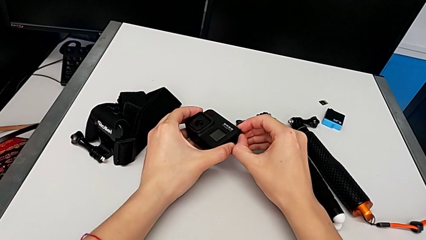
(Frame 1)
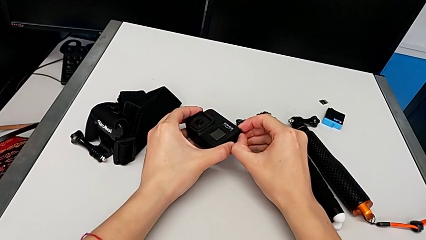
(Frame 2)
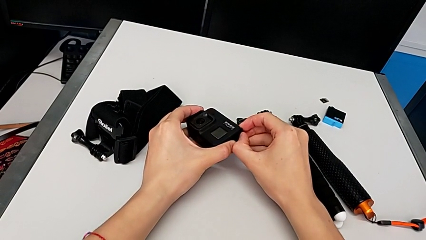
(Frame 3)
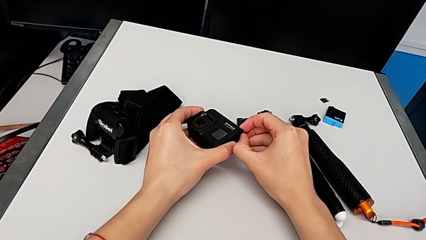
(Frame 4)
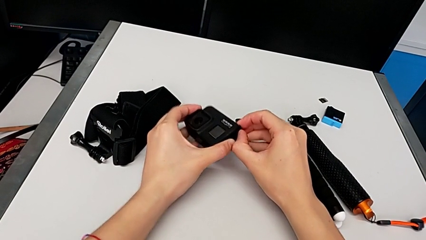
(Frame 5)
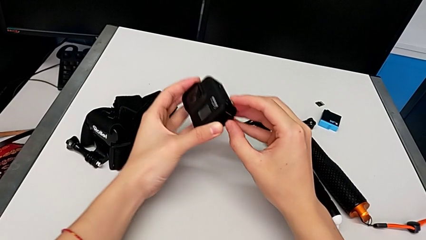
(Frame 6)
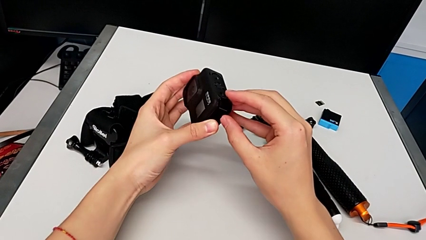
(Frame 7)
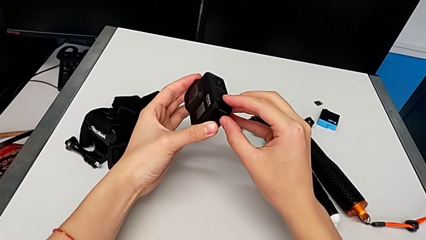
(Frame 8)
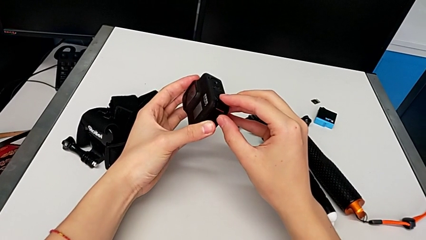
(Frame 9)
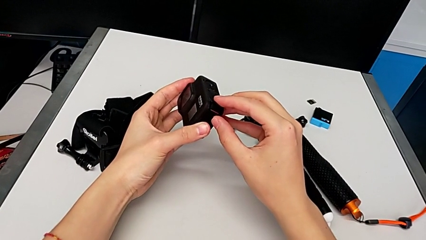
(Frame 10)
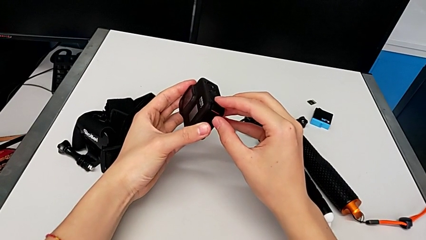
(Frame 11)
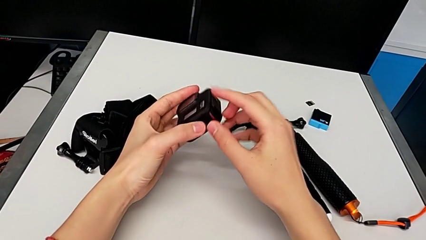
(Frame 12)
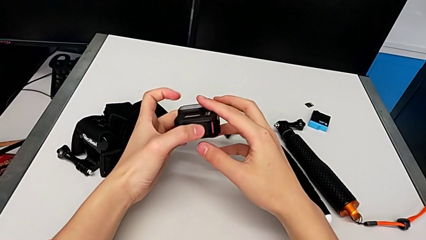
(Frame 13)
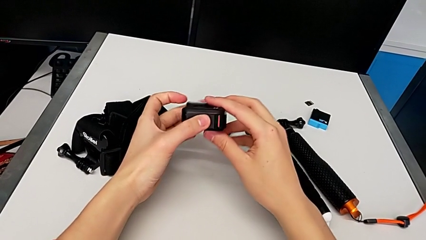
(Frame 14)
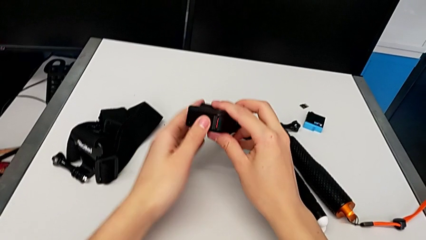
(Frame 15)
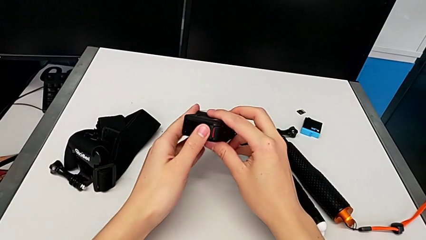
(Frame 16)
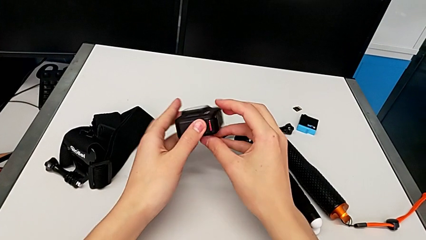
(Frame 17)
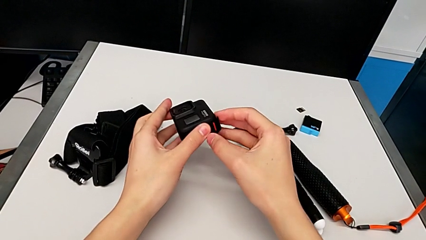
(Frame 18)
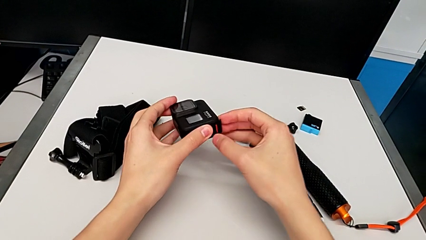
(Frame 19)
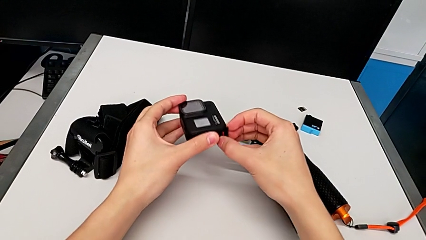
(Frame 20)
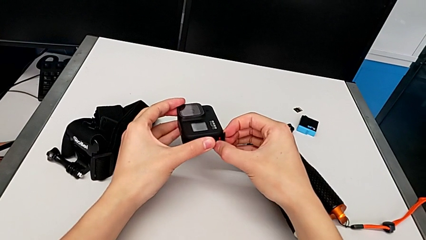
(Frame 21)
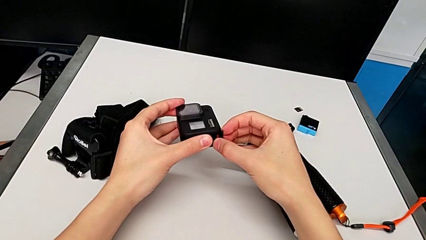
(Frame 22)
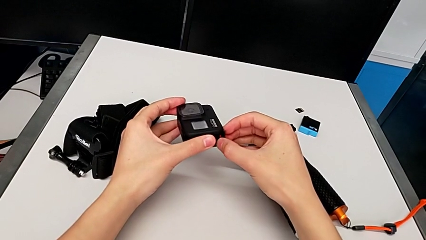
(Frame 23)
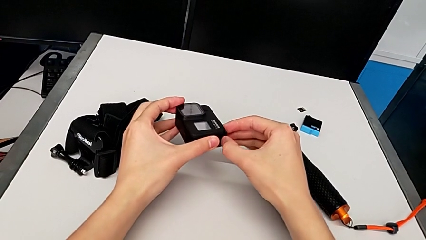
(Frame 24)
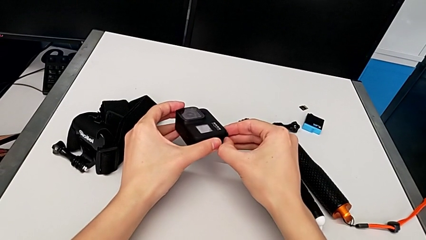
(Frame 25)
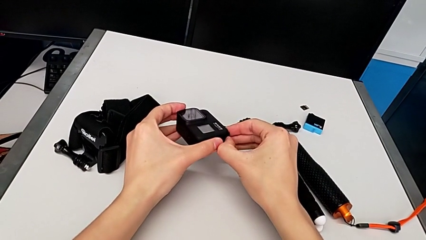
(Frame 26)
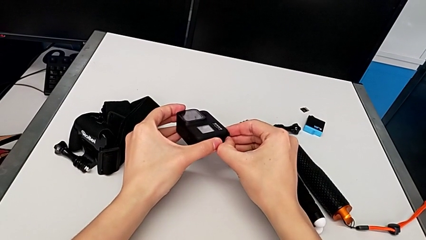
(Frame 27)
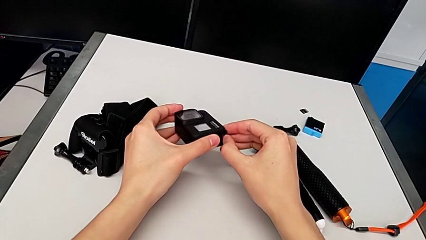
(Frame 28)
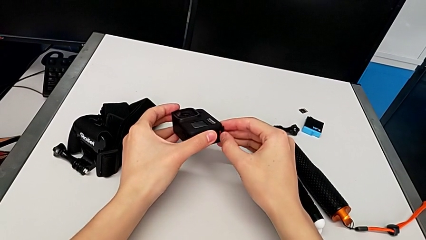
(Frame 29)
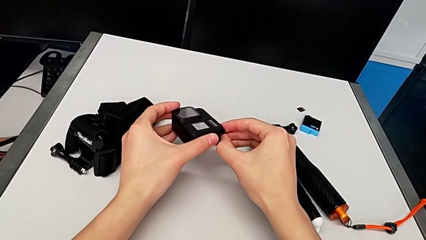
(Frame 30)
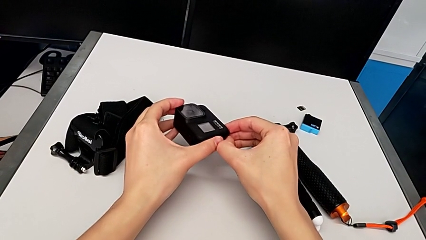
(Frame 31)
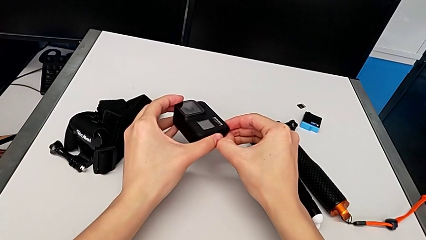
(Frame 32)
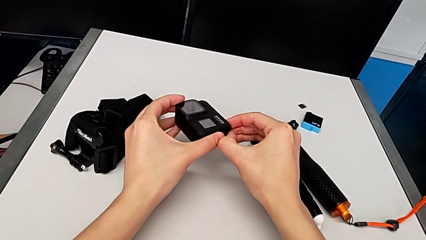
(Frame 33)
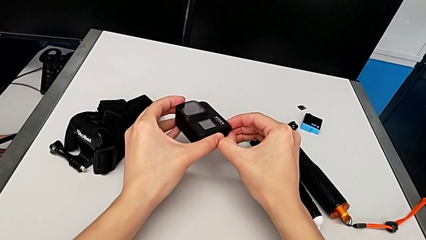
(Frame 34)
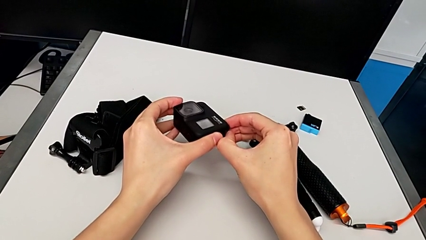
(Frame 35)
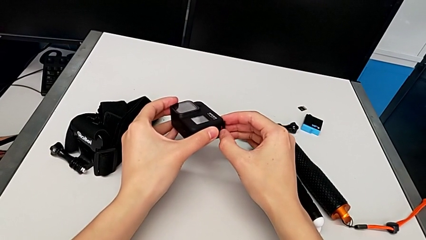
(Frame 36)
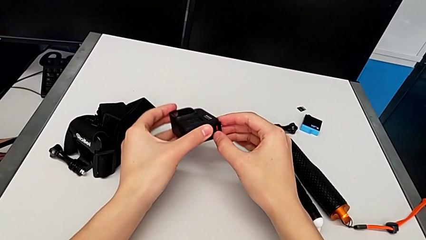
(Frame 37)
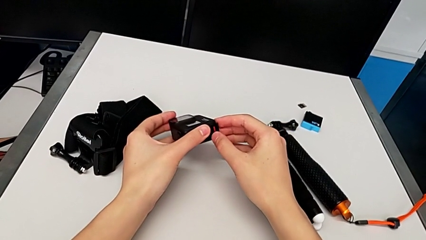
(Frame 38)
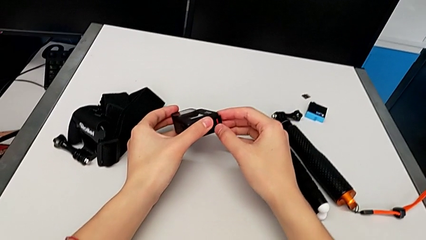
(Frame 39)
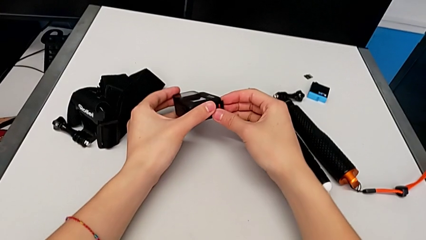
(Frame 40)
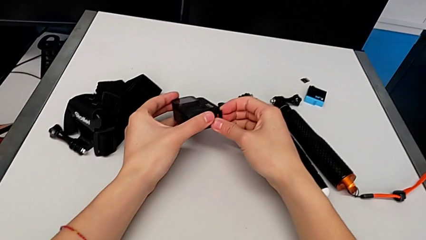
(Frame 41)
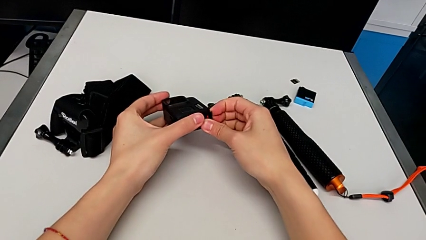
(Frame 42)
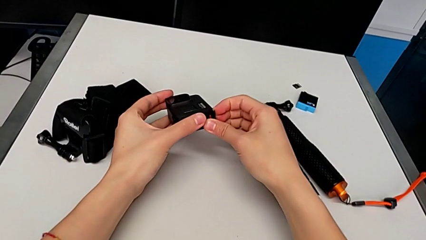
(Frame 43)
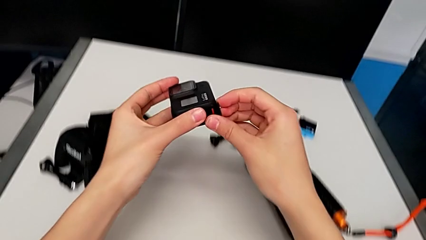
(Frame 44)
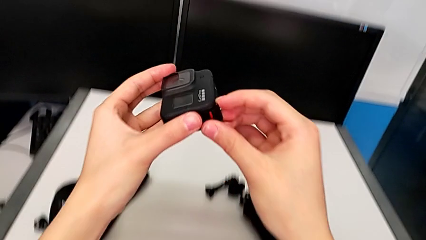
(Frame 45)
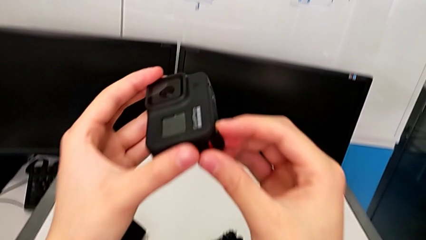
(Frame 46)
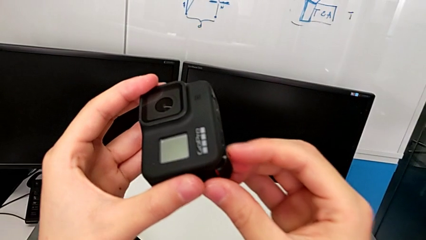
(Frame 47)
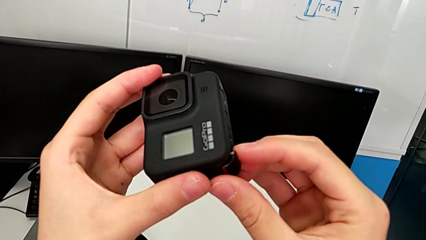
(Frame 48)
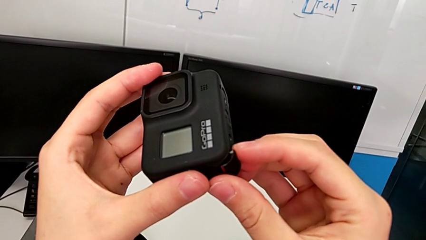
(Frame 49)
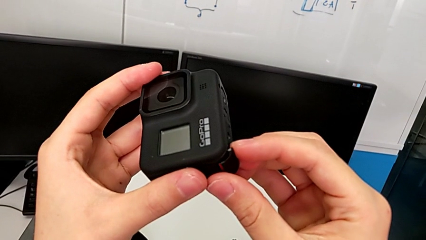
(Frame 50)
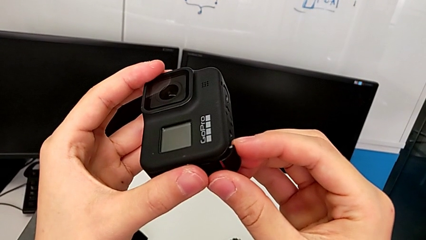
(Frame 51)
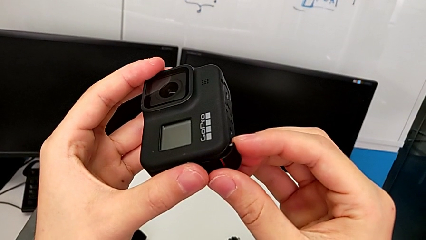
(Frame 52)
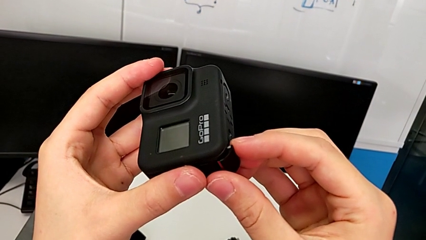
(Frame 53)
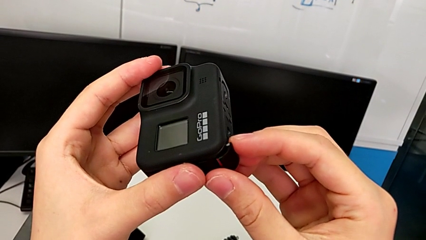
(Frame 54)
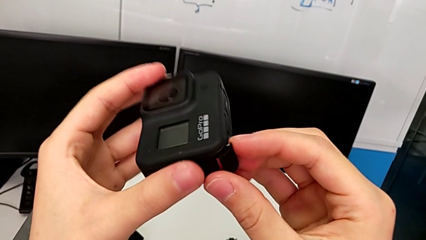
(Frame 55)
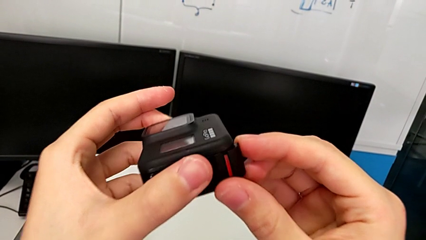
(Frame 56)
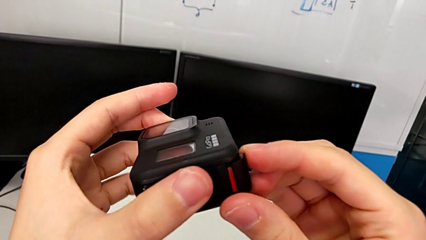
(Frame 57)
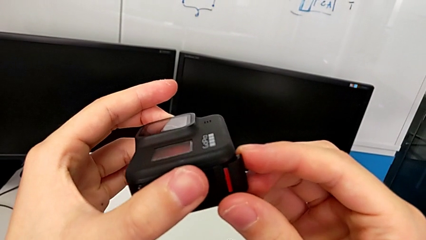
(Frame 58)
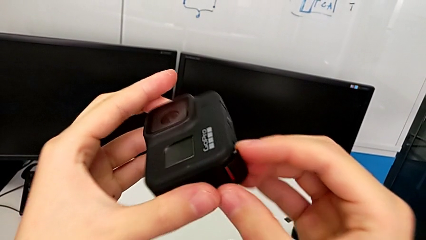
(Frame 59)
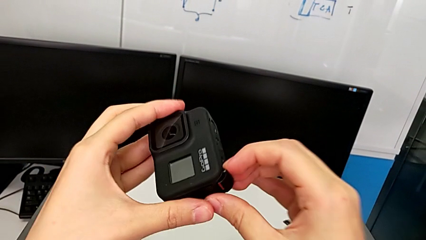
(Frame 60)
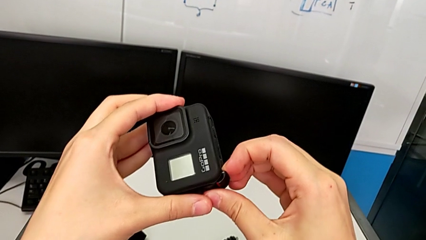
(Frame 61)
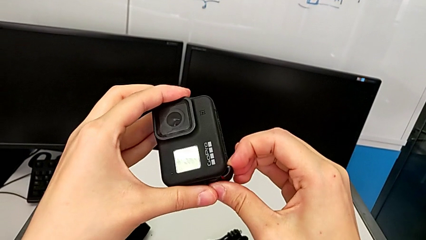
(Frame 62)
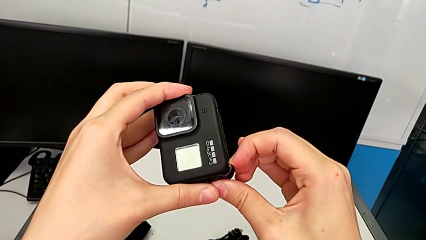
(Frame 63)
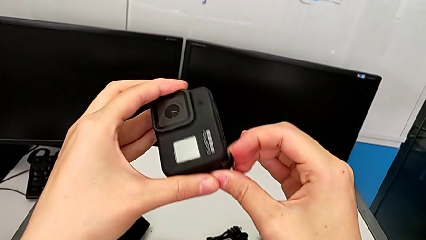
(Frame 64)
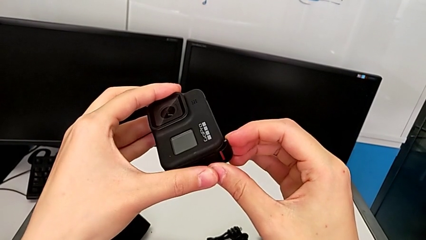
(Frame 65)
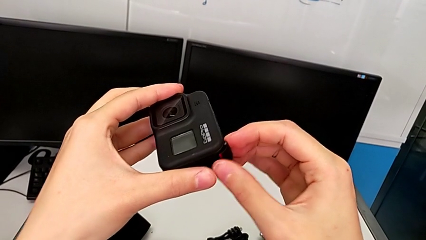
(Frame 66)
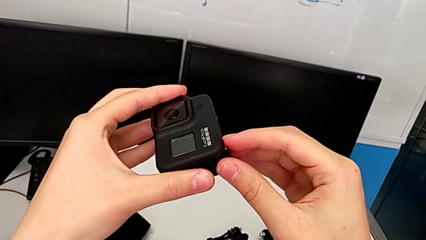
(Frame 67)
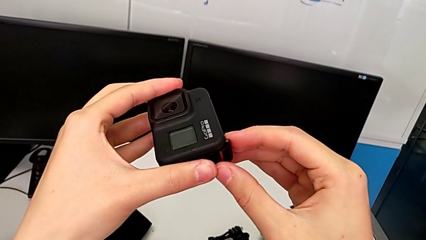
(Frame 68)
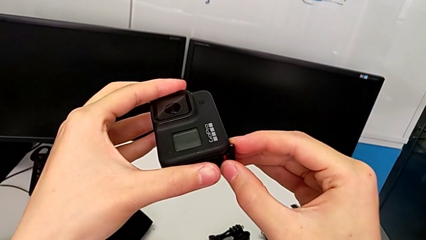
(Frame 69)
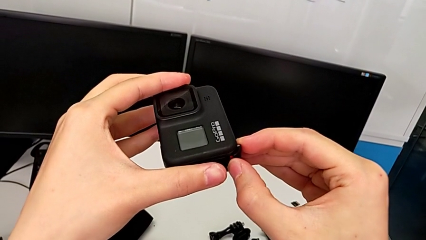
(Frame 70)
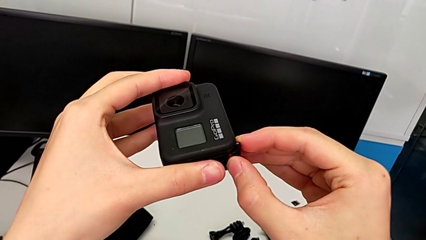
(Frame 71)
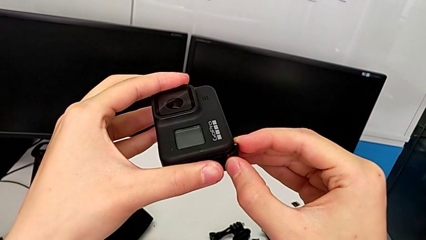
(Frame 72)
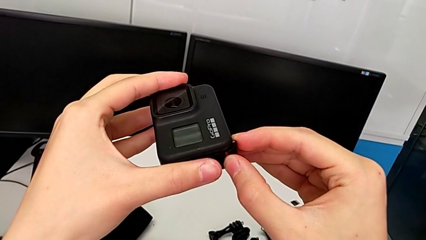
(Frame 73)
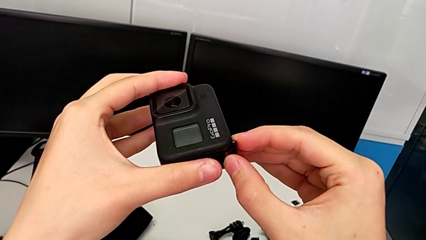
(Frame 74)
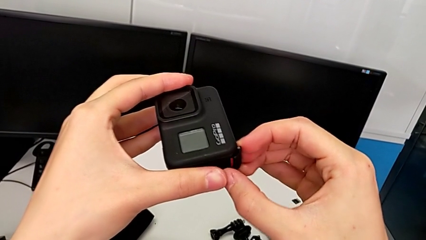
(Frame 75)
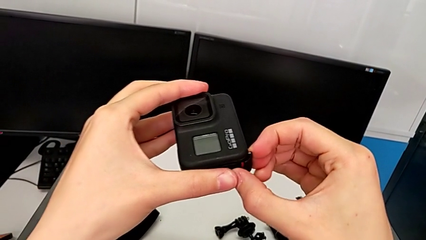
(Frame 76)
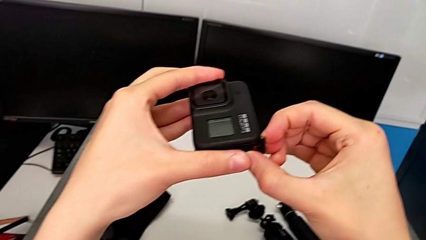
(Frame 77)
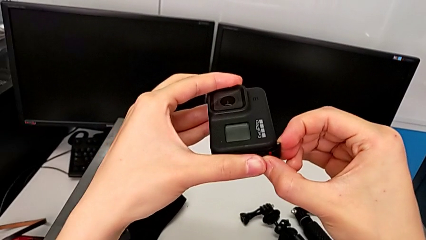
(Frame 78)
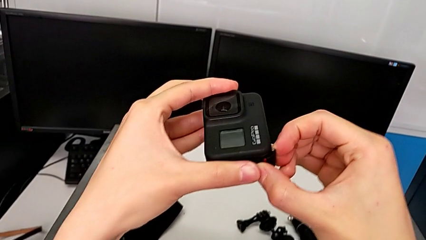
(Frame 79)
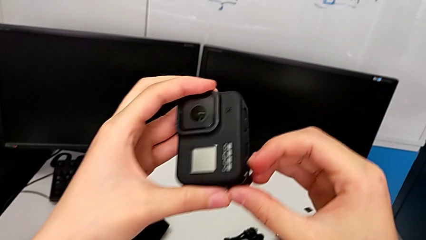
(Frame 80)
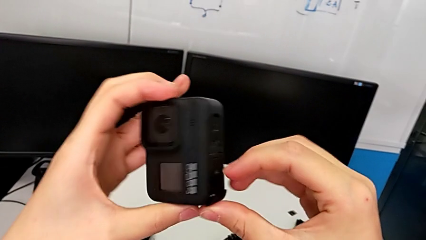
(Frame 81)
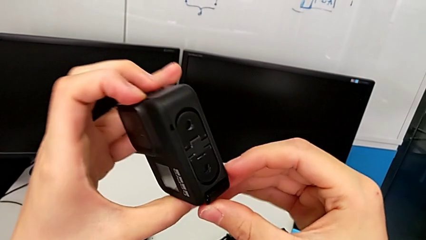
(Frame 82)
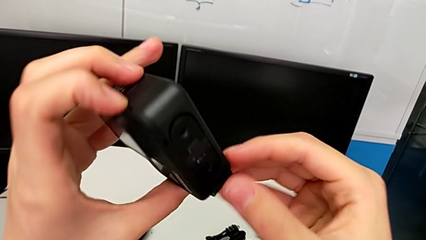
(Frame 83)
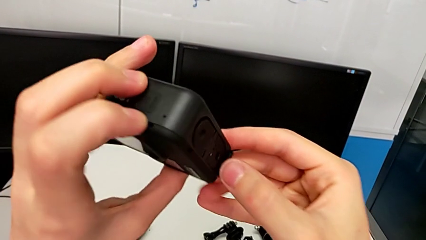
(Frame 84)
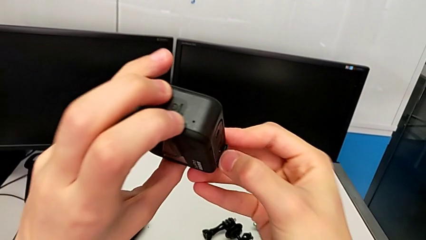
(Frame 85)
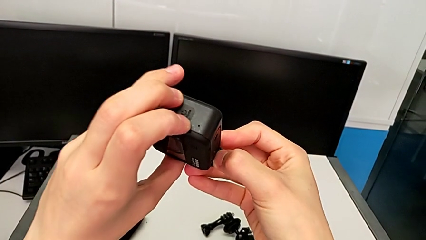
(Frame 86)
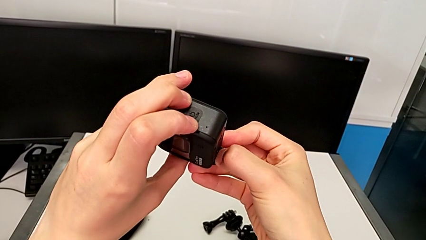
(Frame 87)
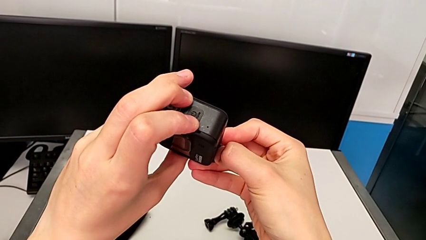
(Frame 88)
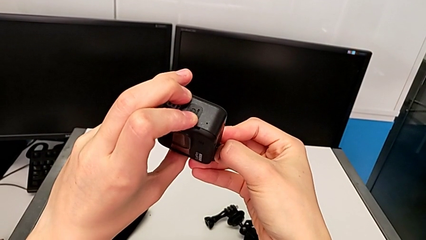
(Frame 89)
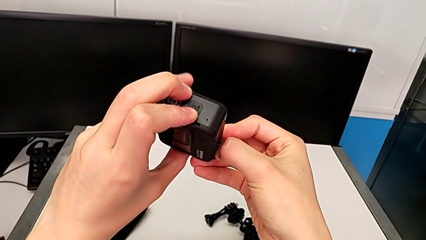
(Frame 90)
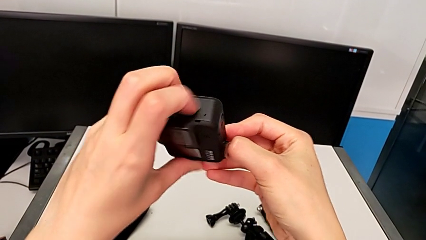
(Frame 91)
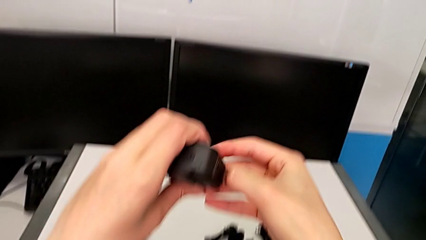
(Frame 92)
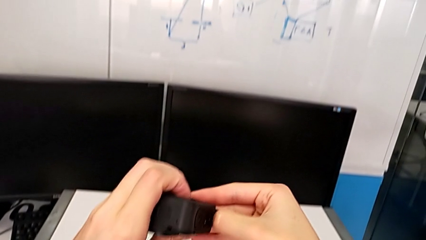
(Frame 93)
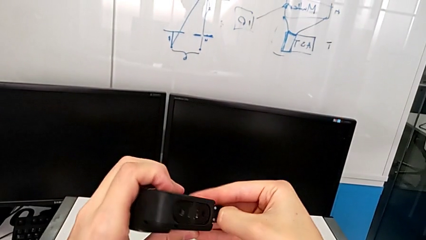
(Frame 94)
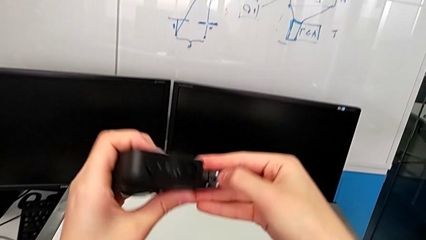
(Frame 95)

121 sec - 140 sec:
The camera wearer is changing the battery for the GoPro. They wrongly pull the battery door, pulling the wrong way, wrongly push it, inspect it, pull it and open it.
